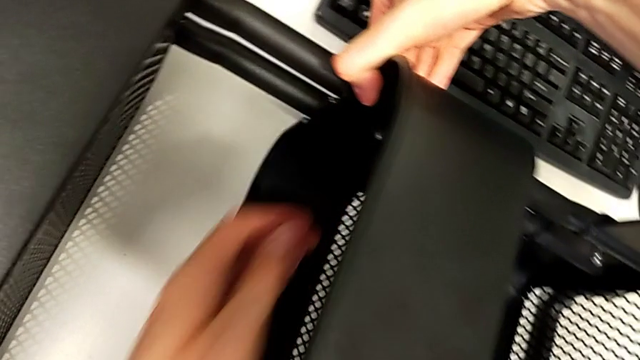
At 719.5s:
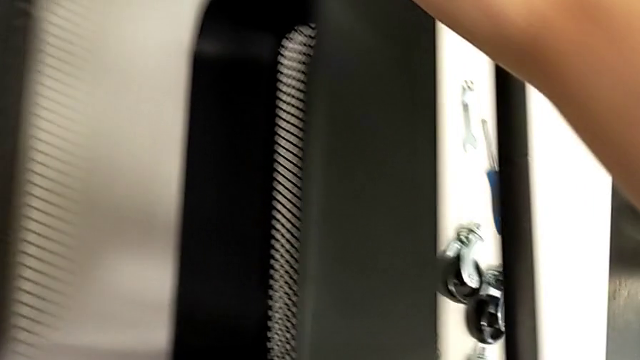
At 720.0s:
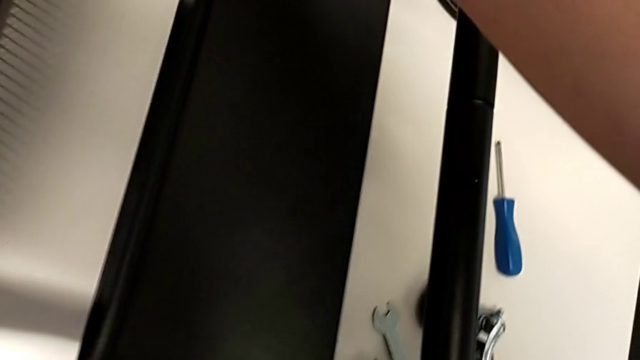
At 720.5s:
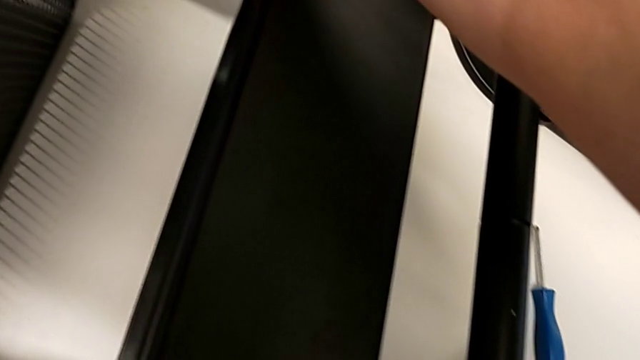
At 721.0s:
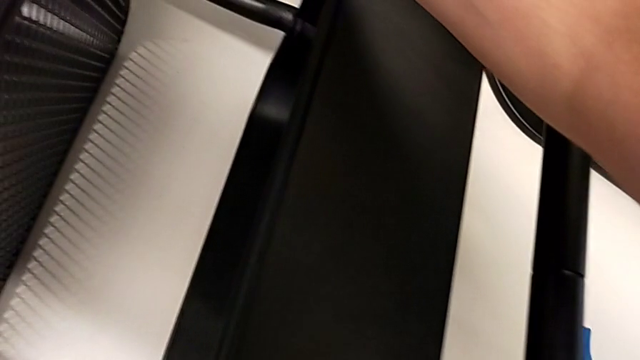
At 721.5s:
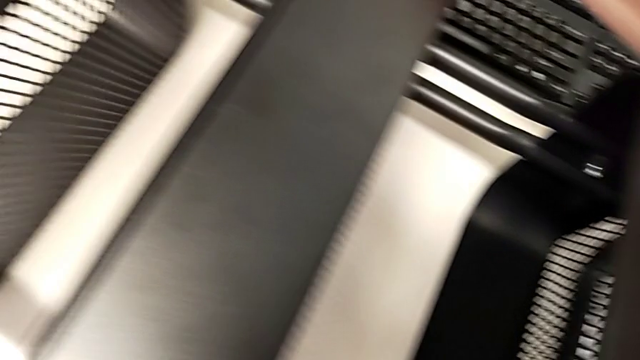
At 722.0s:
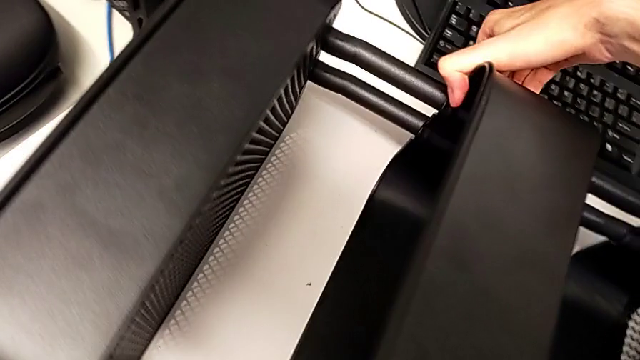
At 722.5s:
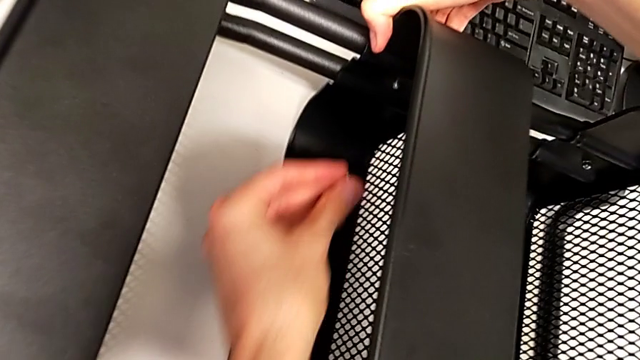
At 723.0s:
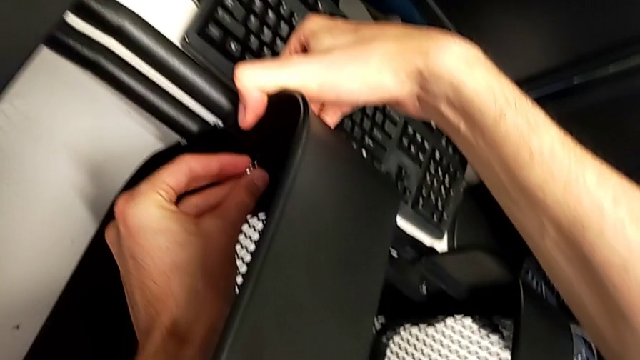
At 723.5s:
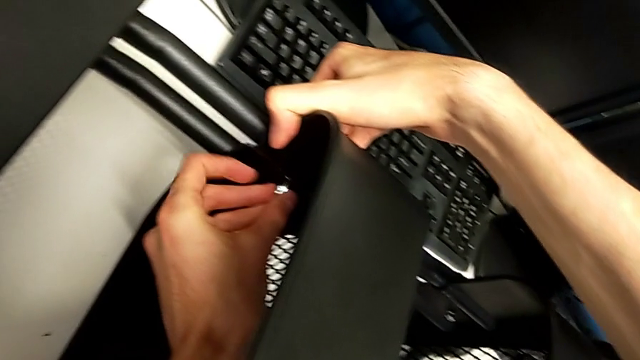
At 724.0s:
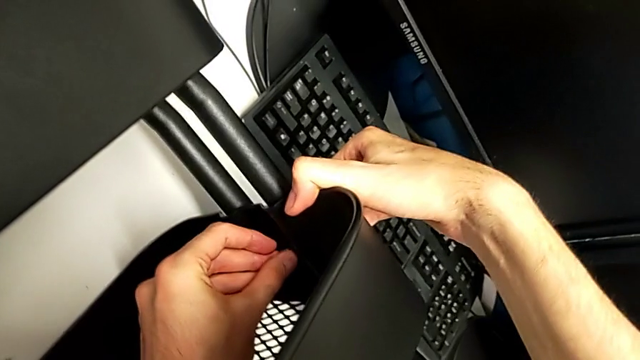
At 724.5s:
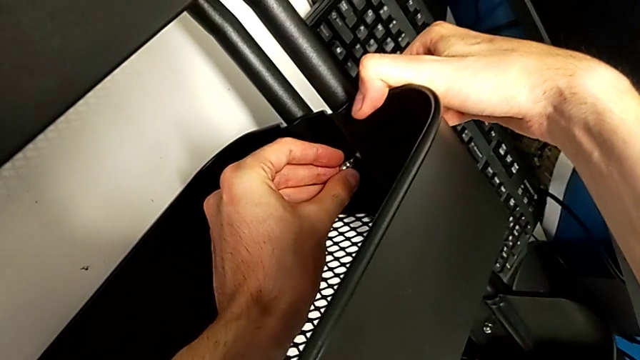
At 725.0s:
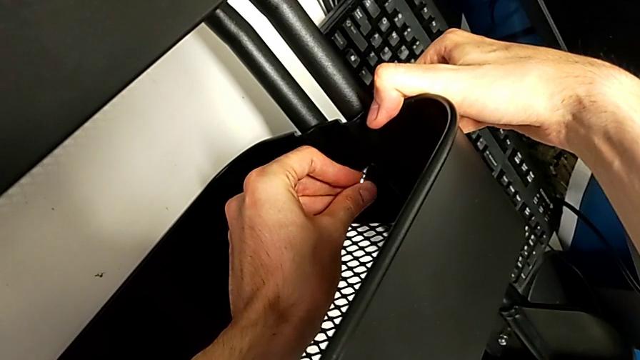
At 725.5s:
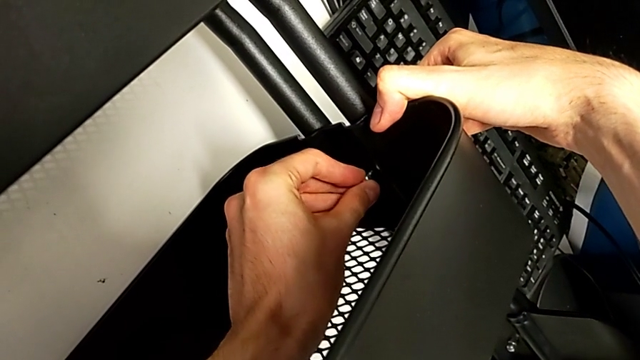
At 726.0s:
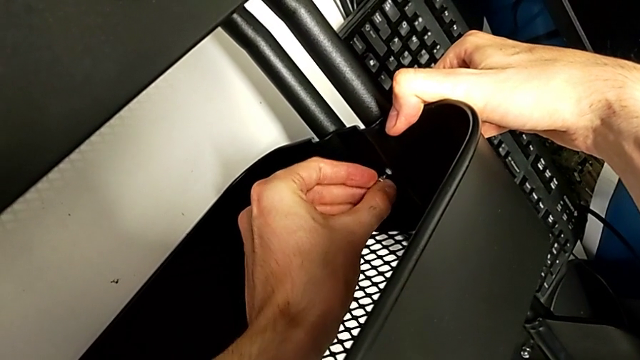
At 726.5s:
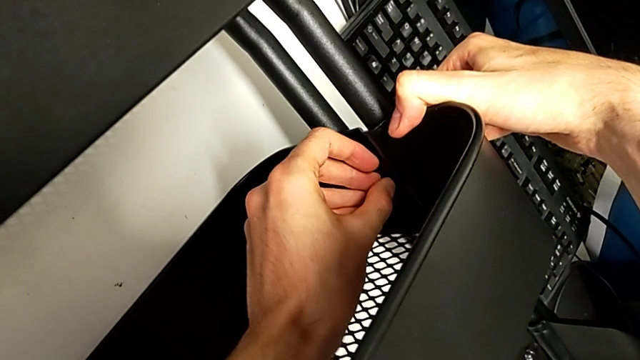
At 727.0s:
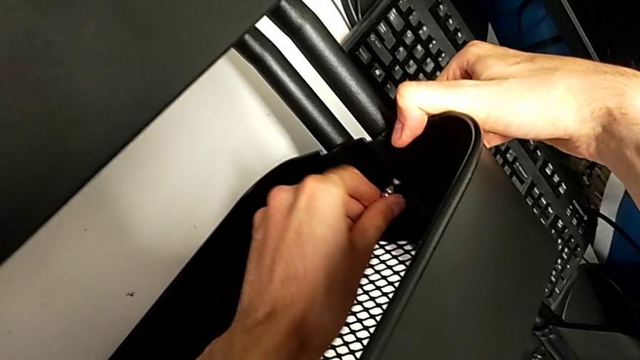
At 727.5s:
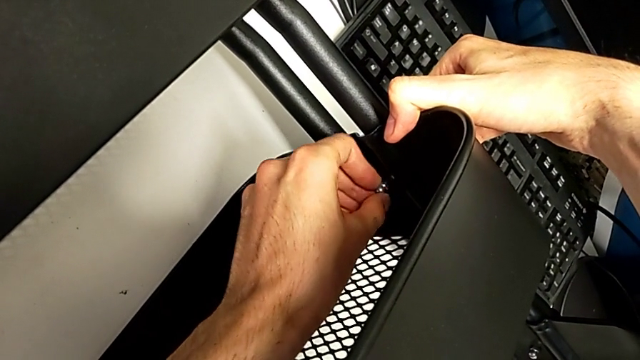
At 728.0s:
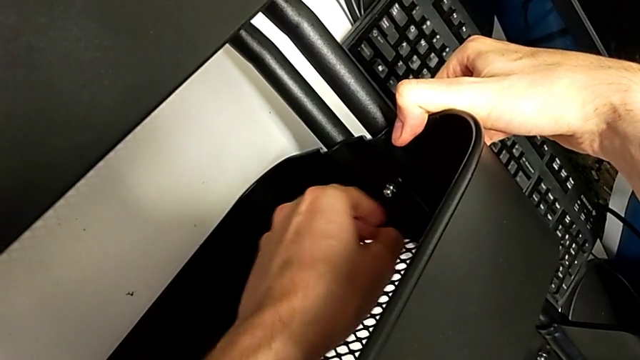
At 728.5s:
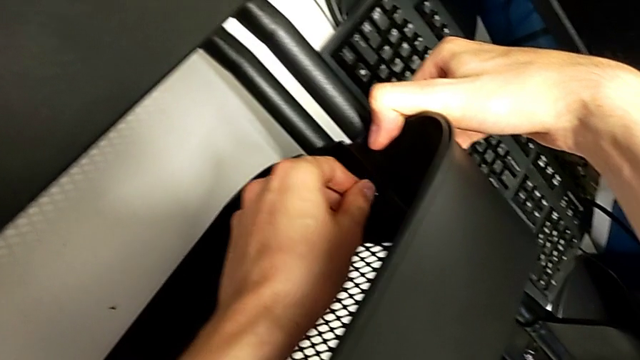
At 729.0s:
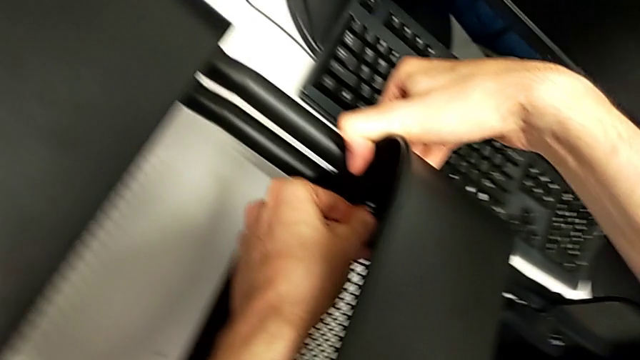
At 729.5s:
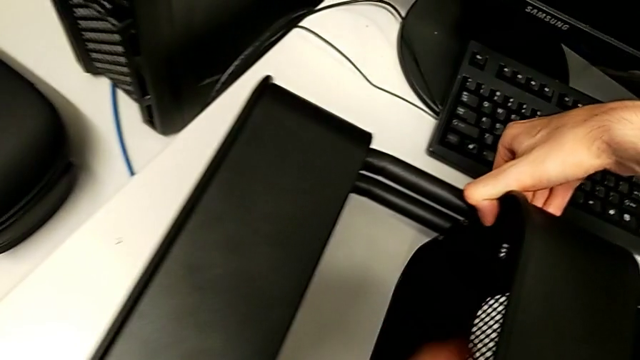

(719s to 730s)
The camera wearer is assembling the third tray of the middle to the rolling cart. They keep screwing the second bracket.

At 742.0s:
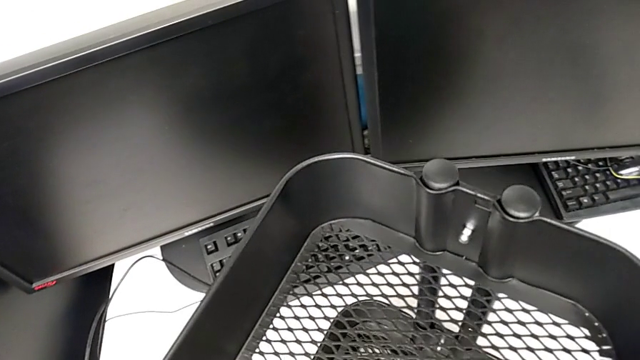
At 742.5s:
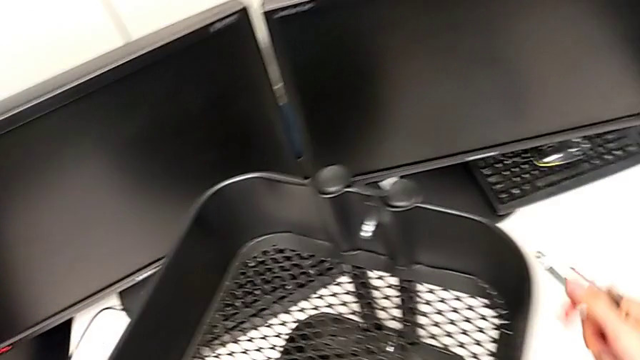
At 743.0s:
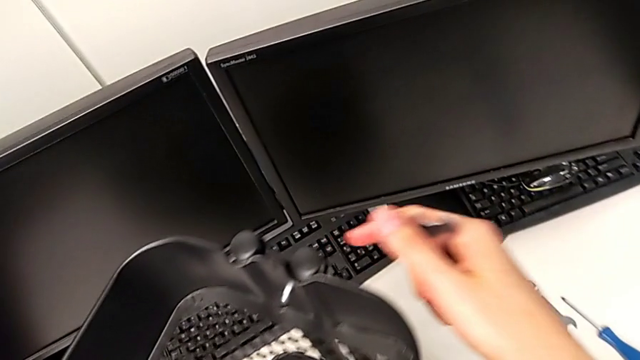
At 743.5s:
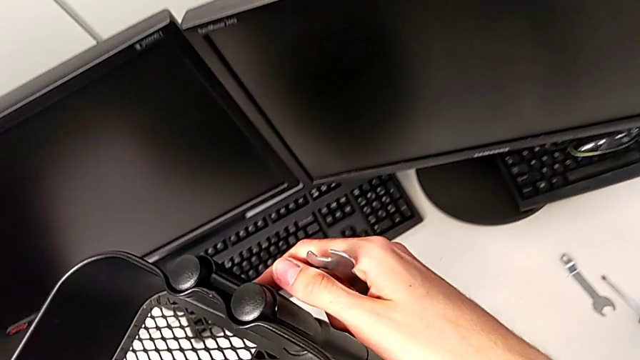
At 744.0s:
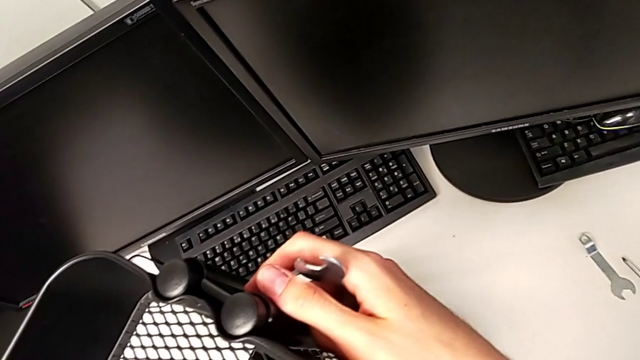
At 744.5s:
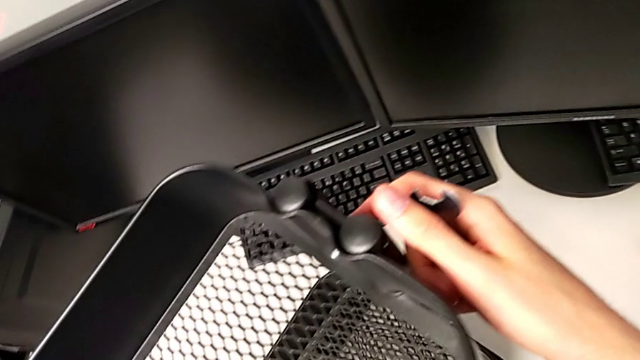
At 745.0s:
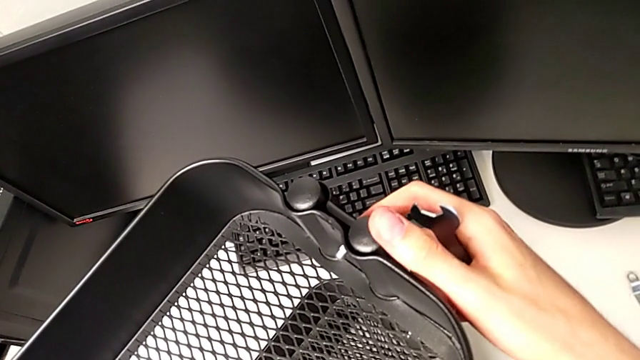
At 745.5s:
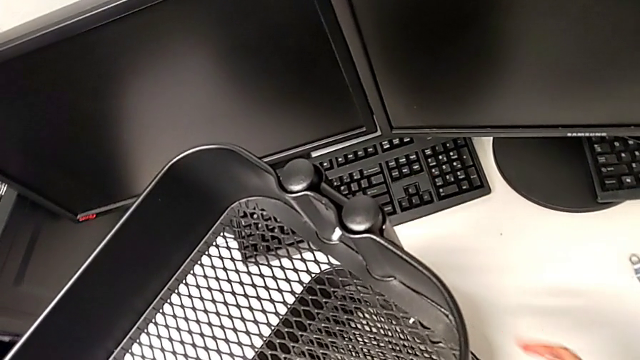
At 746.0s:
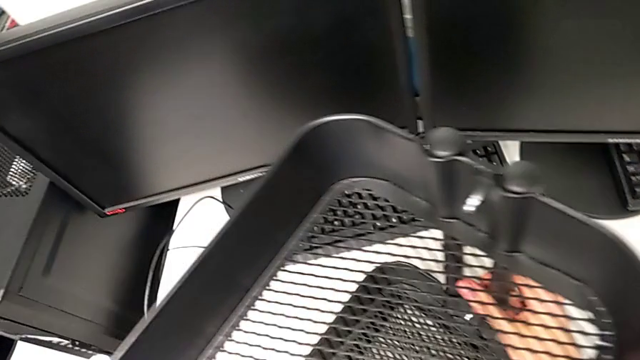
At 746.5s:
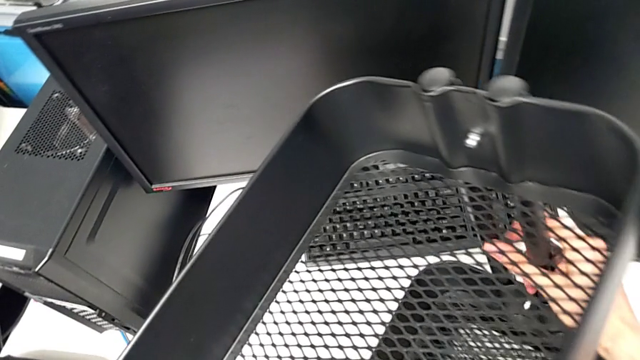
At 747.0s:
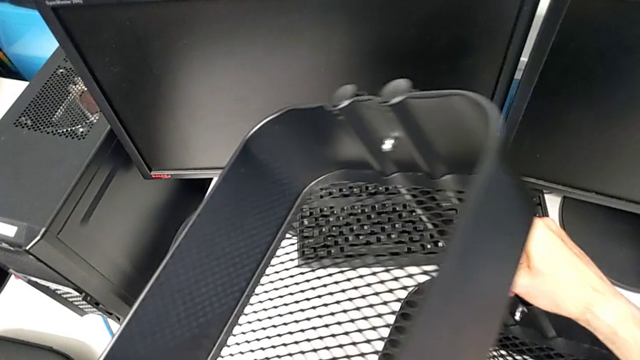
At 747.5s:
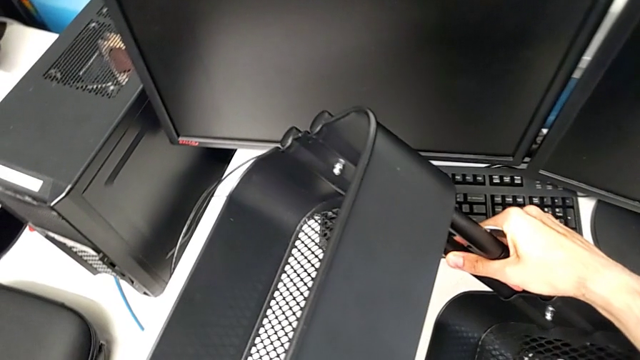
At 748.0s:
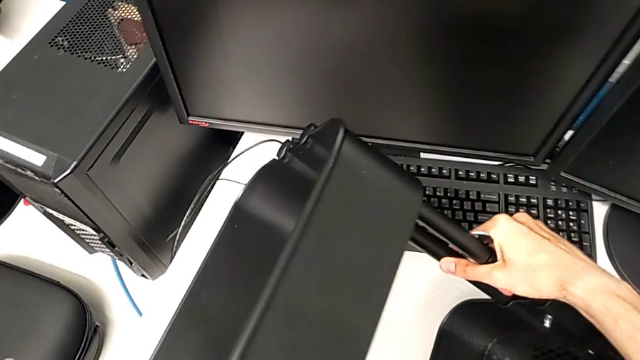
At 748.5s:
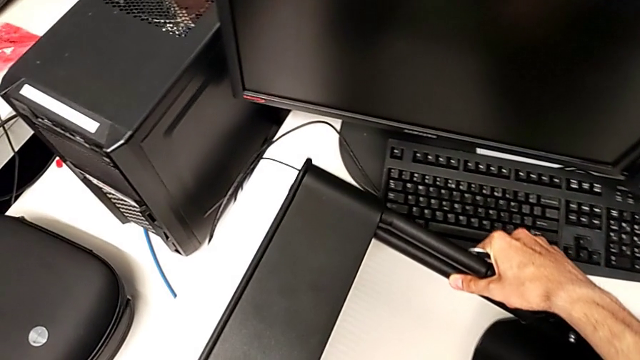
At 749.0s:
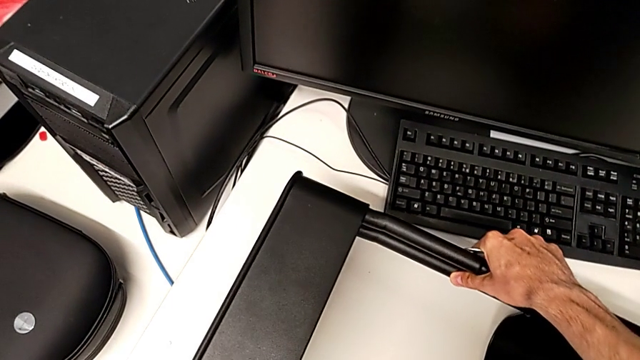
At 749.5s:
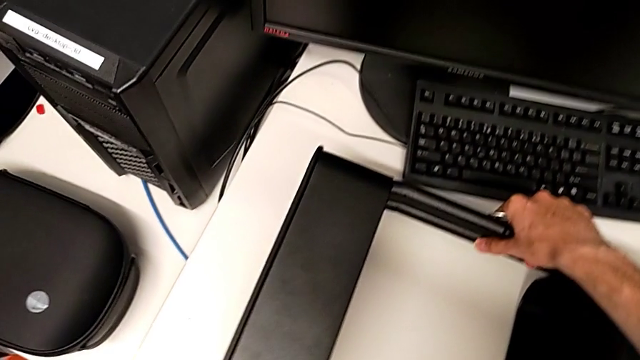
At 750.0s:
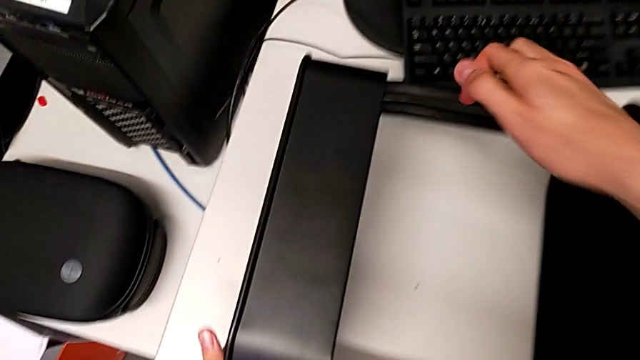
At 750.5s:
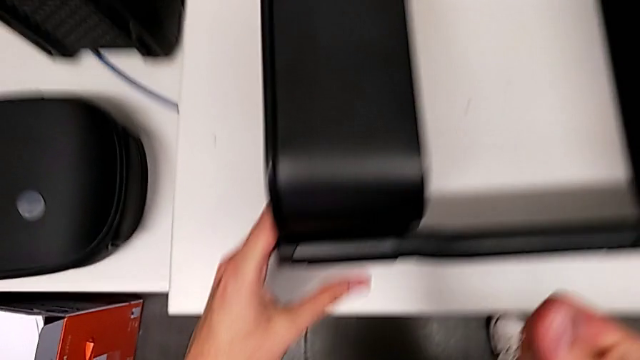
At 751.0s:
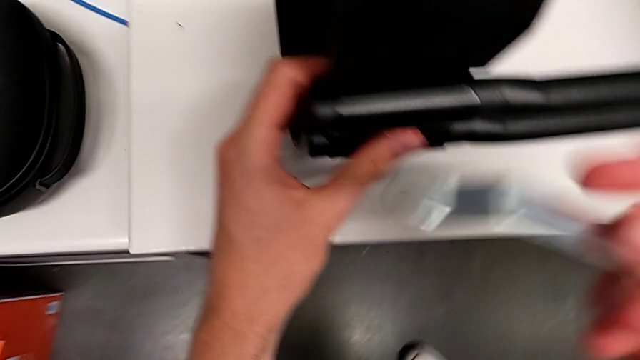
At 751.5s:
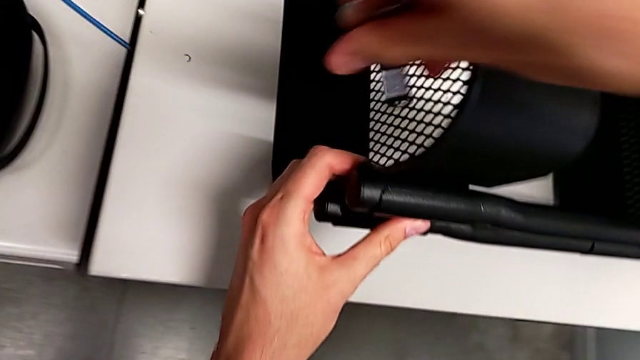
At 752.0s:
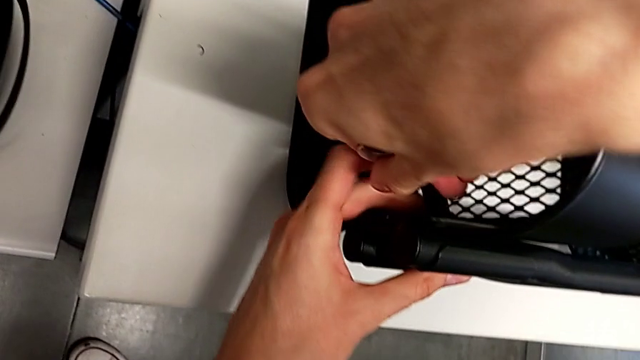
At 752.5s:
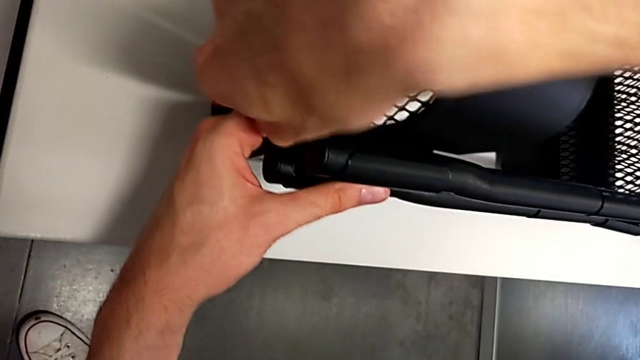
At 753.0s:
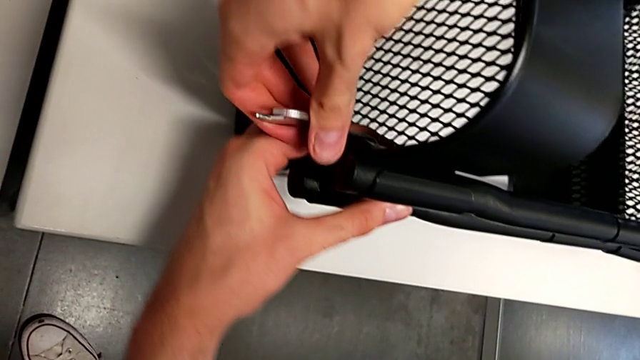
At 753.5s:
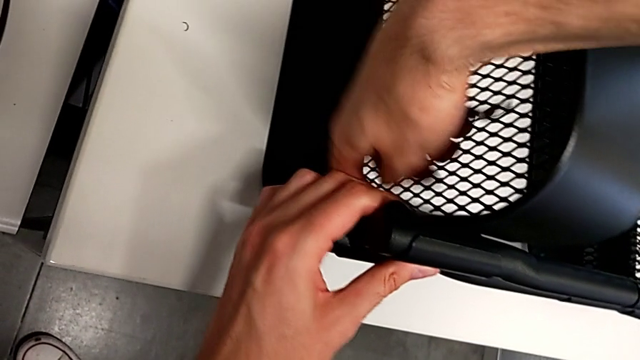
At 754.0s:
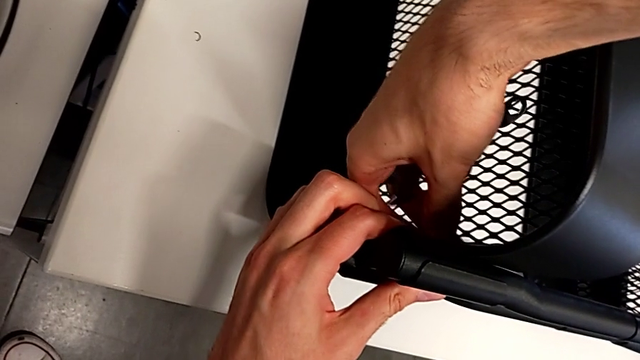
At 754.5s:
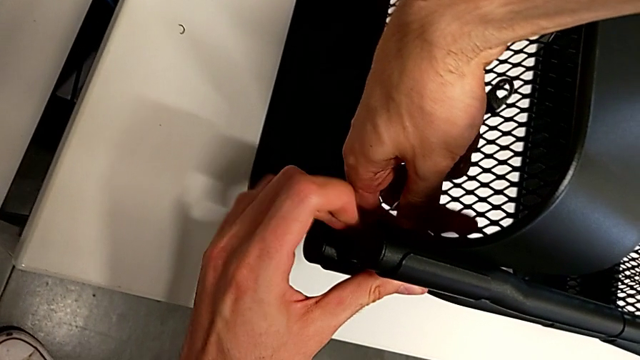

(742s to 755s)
The camera wearer is pressing the screws from the top of the rolling cart.
